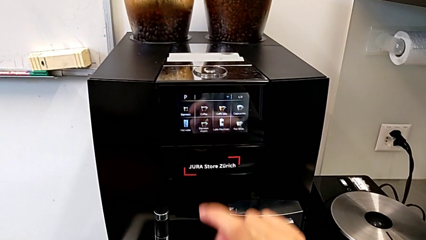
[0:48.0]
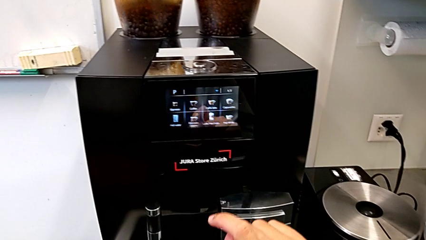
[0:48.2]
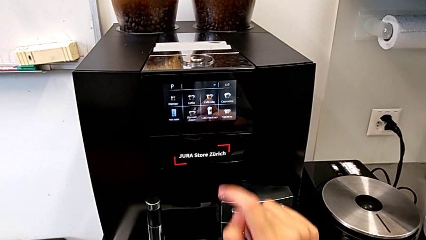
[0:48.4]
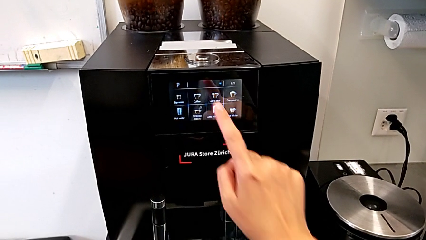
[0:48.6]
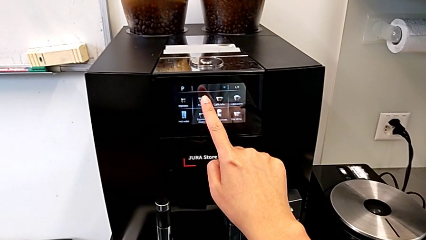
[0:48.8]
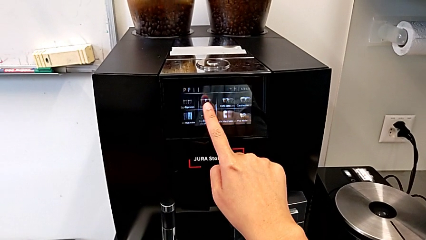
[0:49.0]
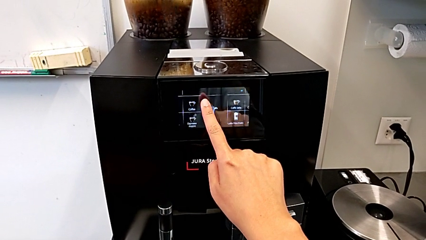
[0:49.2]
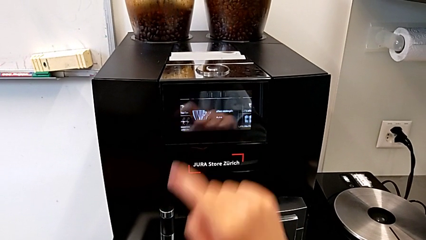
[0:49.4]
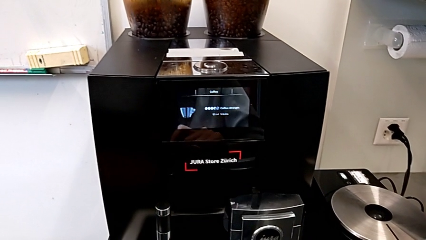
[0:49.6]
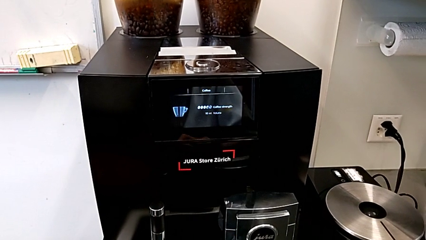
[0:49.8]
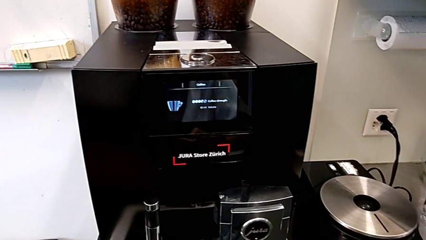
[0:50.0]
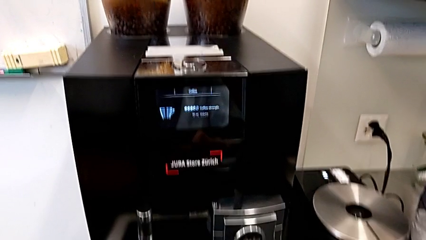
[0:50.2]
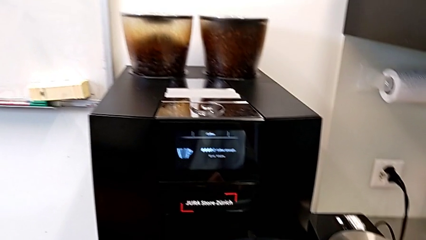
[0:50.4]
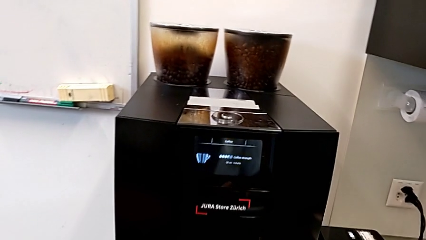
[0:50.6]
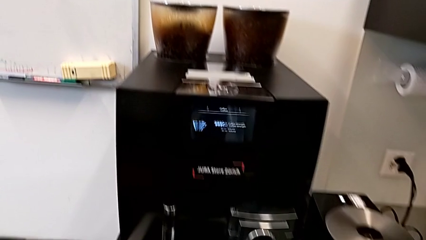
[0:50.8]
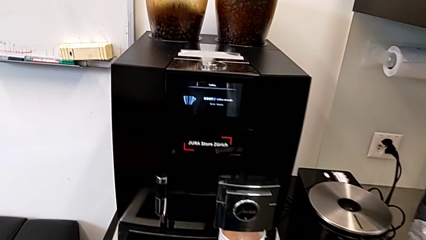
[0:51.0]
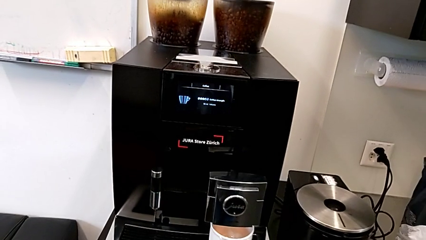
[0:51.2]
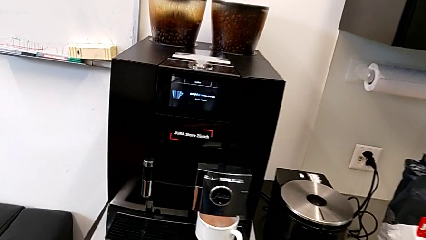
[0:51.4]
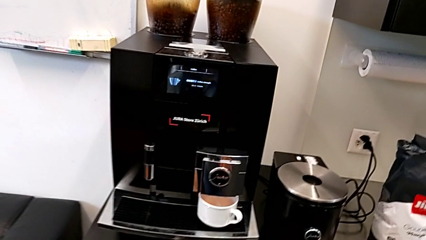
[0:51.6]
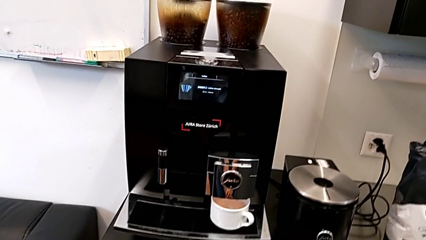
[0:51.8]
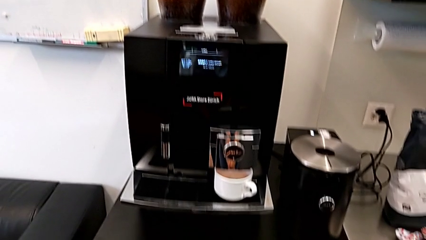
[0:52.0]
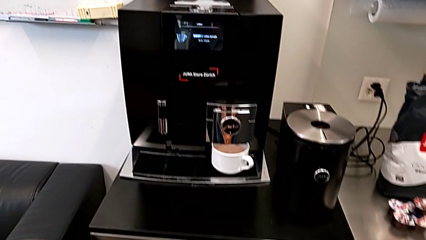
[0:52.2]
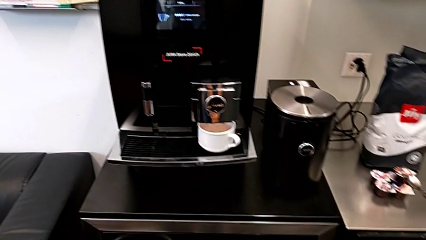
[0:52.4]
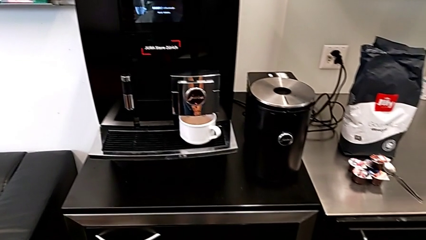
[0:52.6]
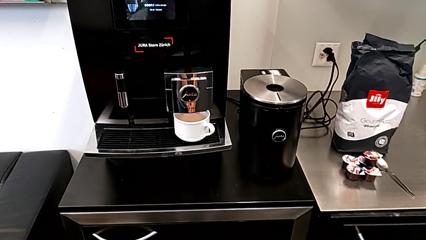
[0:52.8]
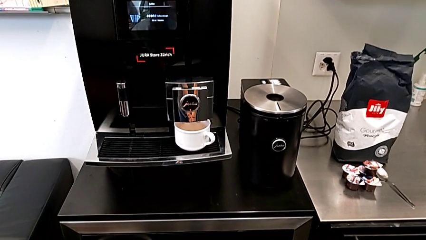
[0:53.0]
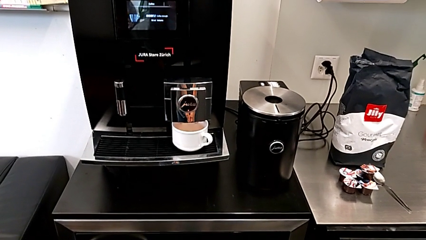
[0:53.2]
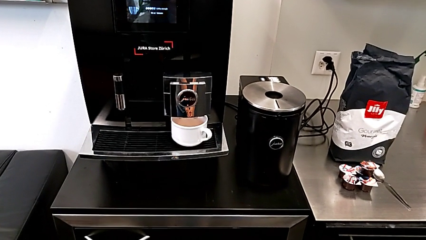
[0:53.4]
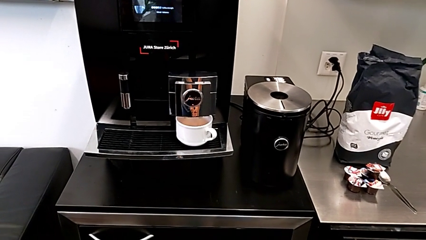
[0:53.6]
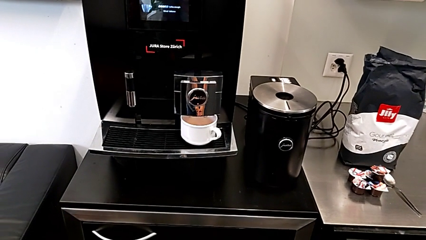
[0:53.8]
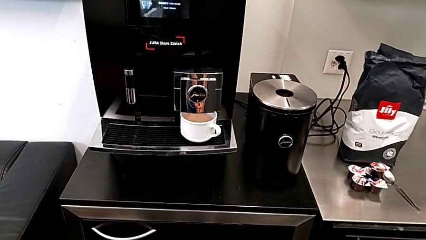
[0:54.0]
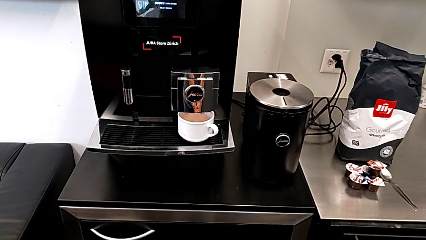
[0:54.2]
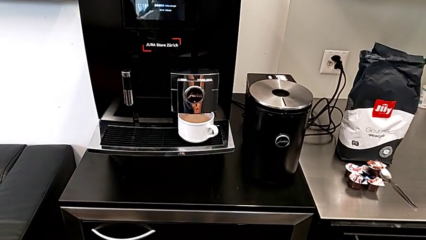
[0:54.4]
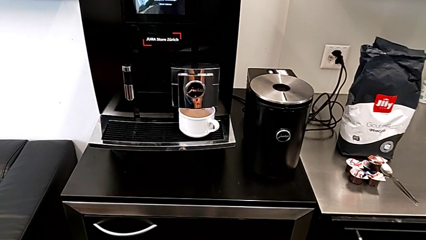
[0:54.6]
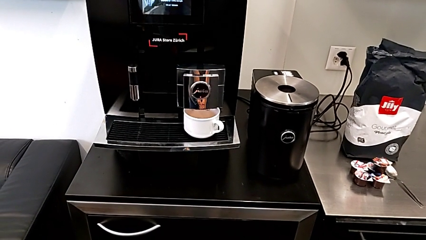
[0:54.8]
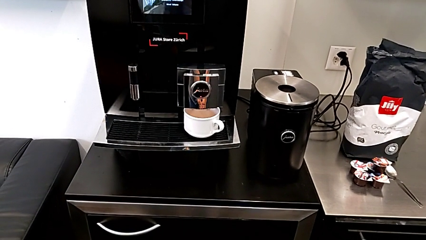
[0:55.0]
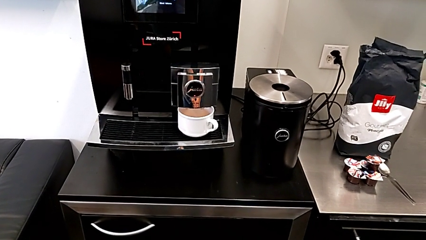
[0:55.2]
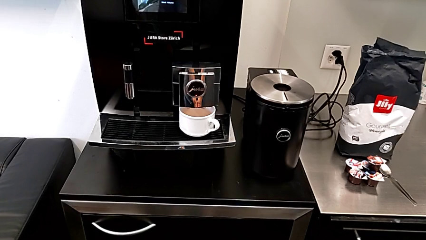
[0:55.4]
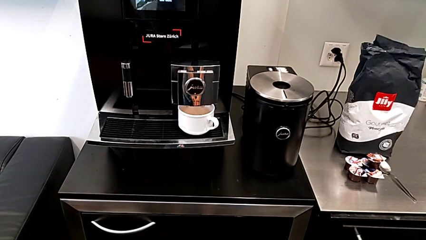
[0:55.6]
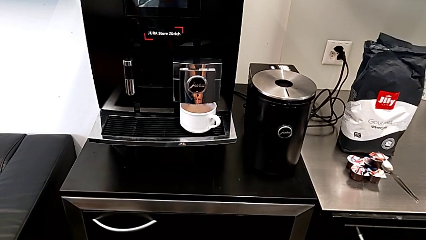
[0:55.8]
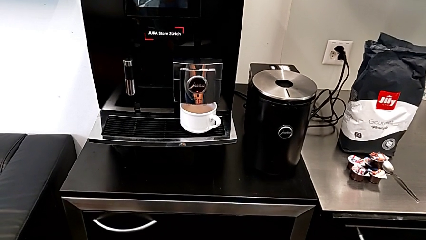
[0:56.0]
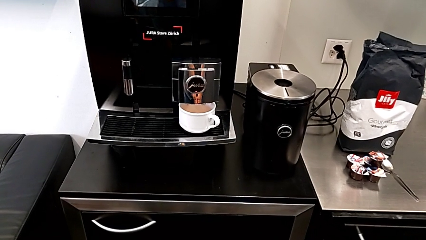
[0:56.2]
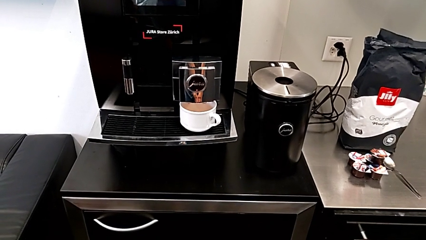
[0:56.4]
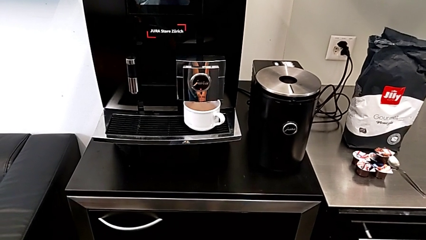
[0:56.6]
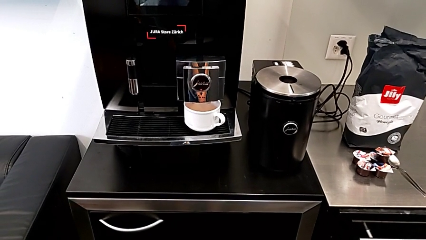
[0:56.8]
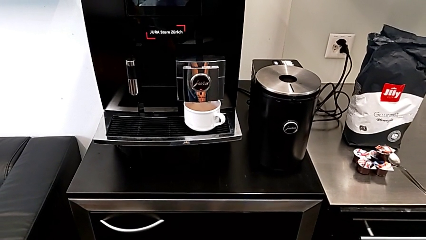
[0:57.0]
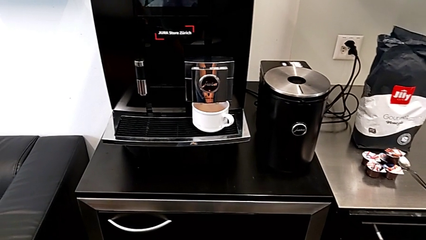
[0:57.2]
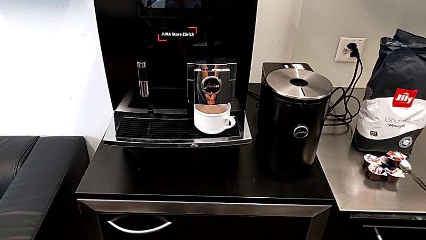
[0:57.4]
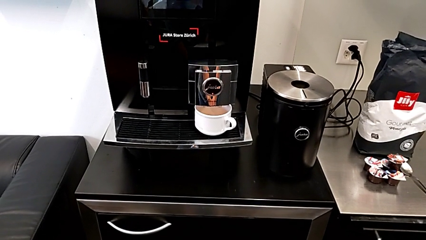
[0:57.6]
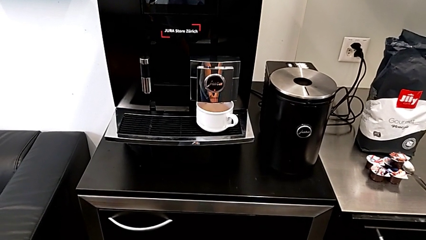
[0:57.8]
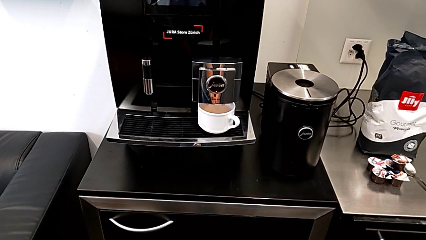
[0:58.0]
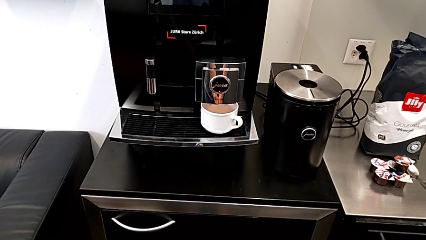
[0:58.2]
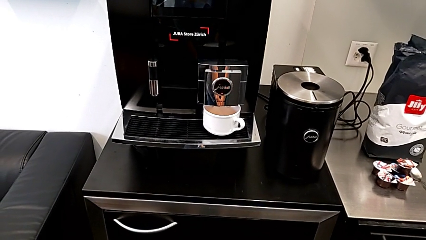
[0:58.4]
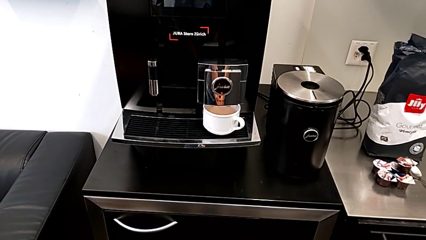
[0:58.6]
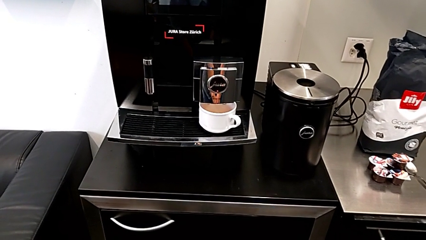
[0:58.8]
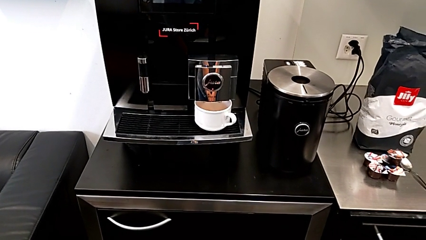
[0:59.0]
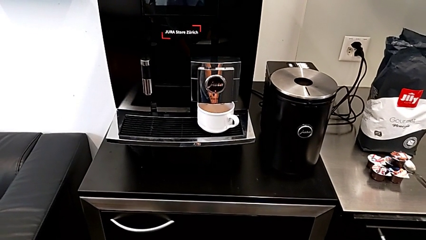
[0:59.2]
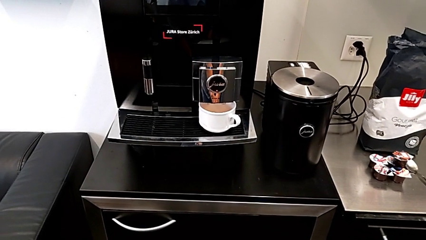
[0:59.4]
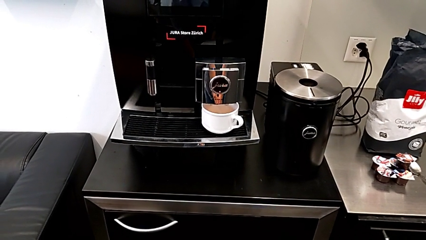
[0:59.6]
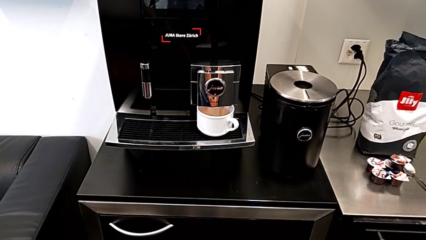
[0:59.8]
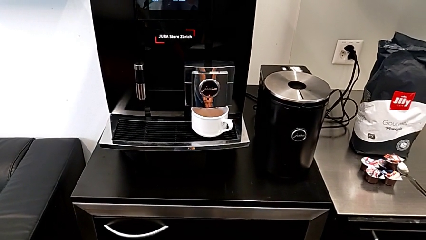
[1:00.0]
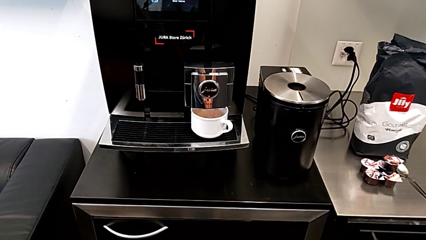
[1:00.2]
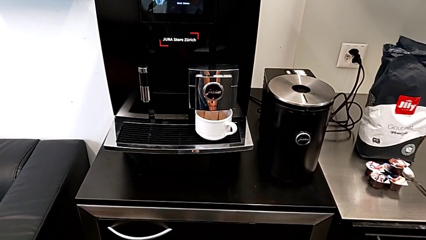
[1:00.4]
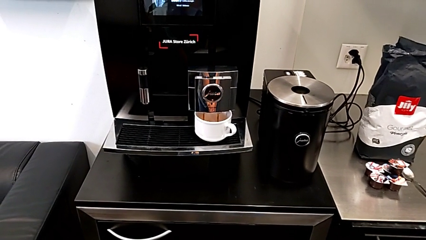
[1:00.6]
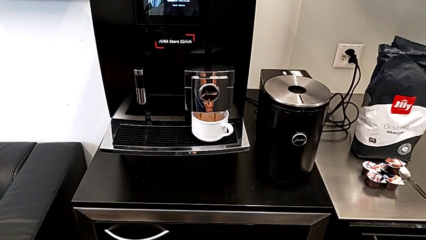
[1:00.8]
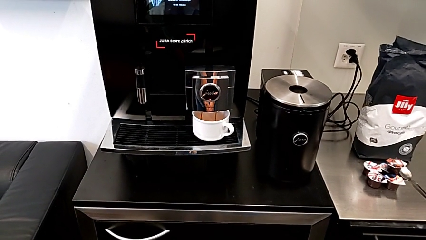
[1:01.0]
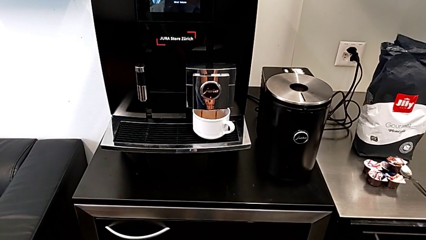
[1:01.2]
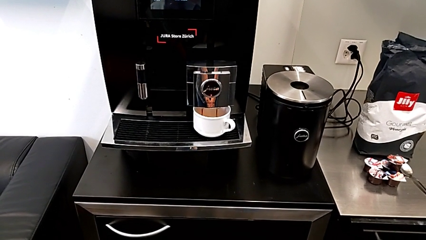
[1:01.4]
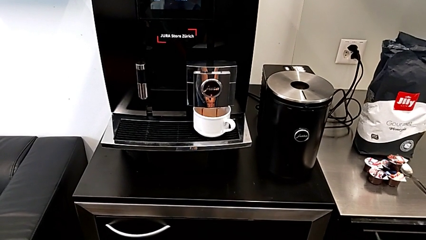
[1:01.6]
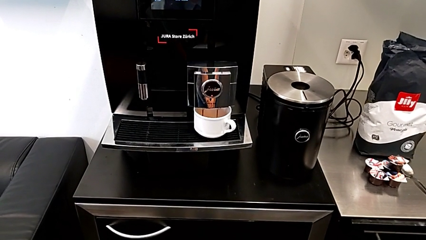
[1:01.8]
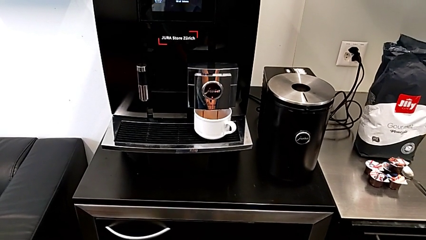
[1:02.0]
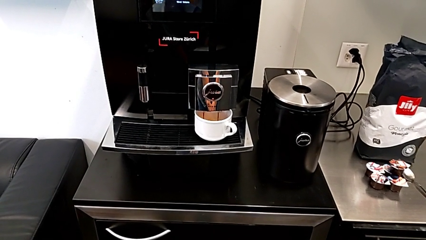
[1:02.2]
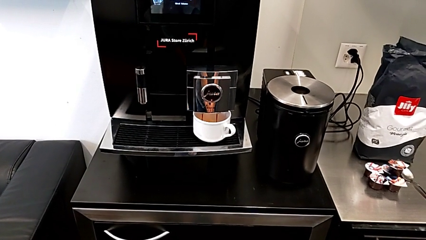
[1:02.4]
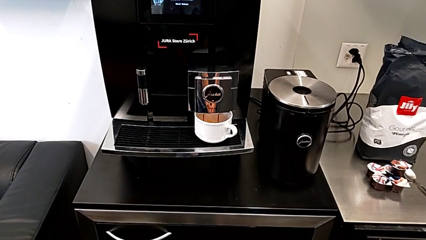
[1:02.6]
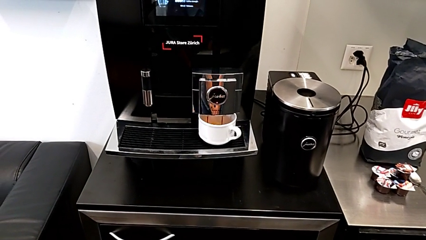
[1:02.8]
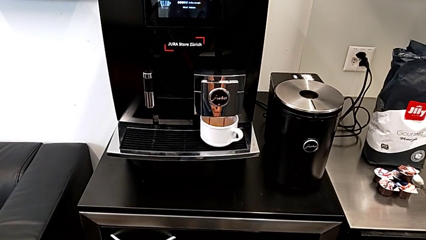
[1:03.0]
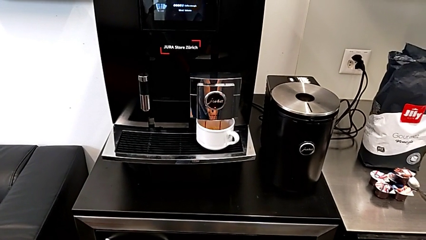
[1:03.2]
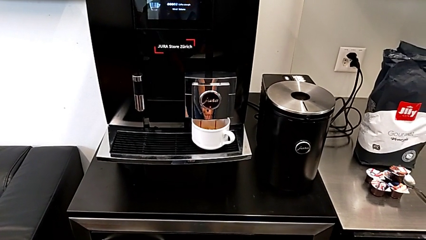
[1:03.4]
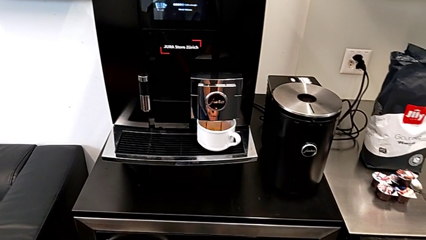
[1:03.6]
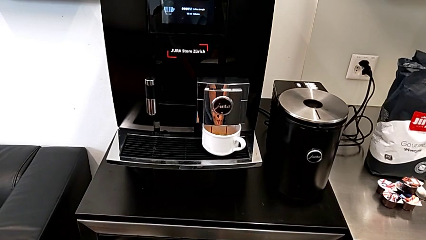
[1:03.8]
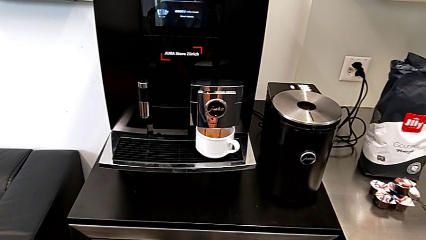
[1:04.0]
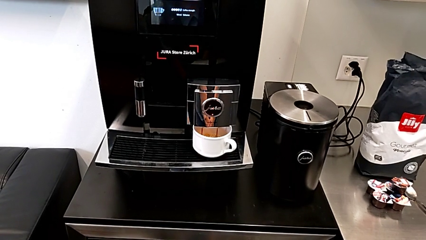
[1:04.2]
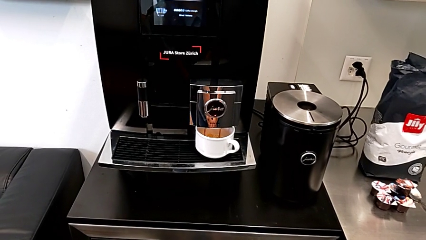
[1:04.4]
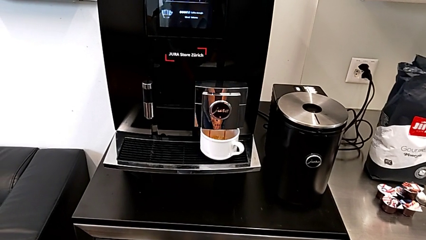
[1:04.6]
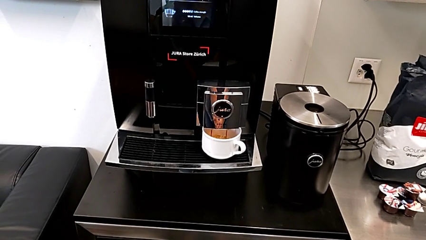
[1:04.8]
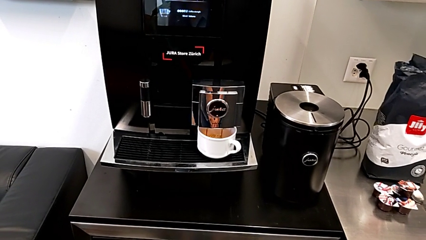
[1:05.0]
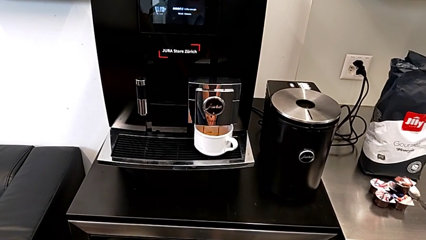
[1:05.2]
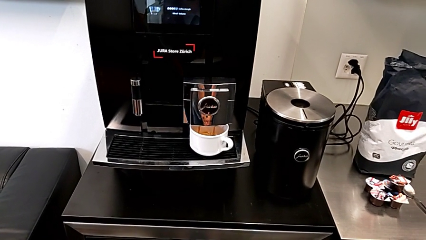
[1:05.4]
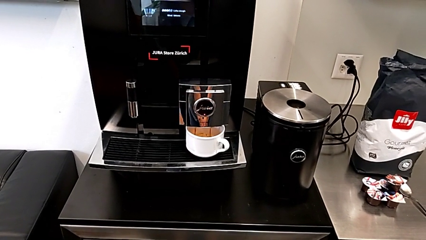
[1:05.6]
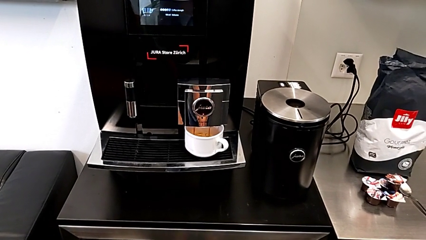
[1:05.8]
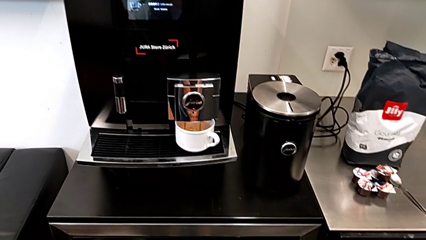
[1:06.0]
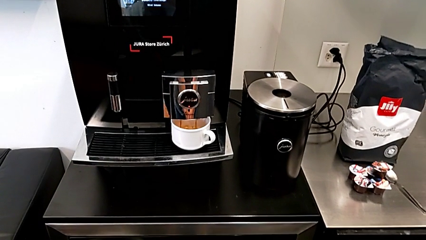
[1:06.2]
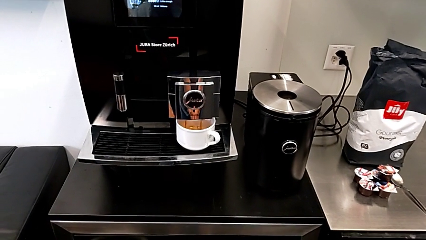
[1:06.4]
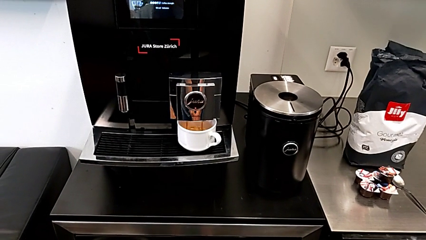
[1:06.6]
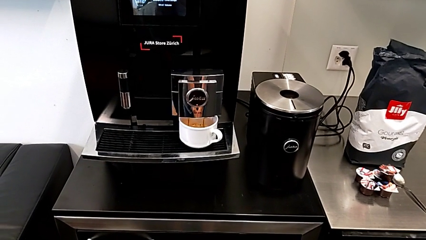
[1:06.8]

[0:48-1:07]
The camera wearer is making a cup of coffee. They touch the button.
